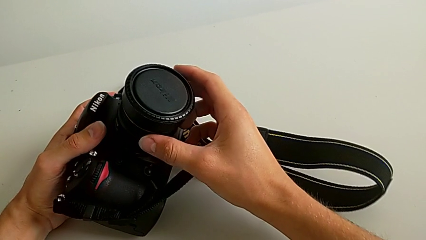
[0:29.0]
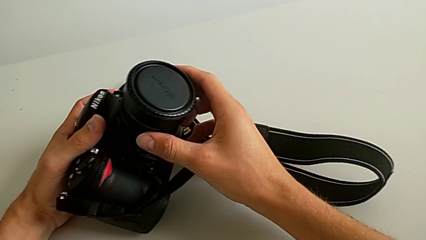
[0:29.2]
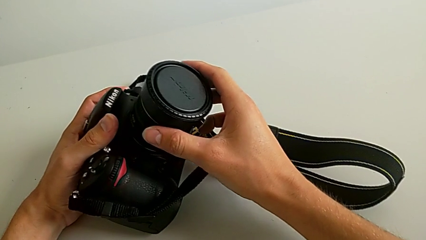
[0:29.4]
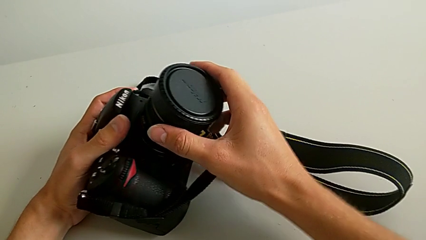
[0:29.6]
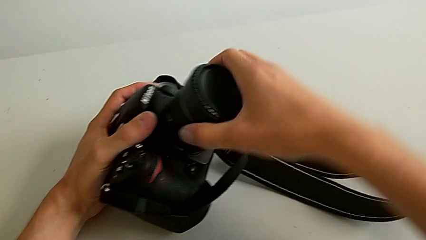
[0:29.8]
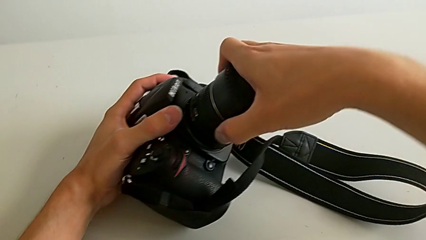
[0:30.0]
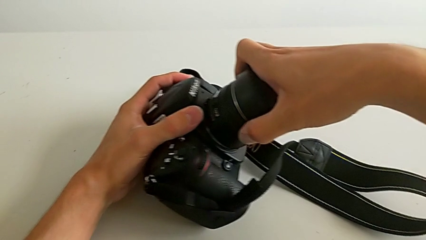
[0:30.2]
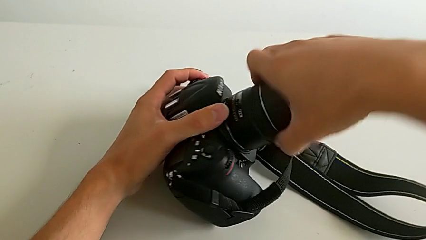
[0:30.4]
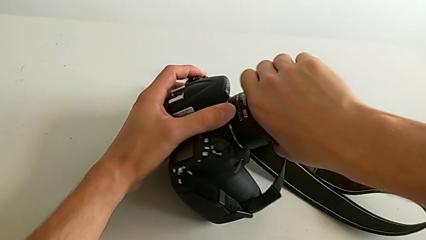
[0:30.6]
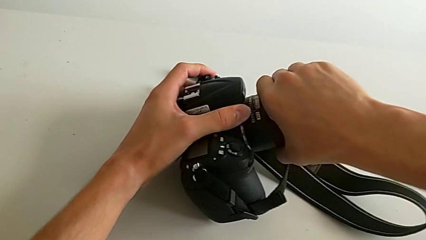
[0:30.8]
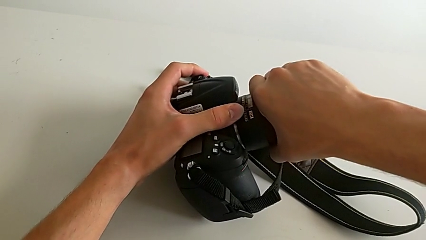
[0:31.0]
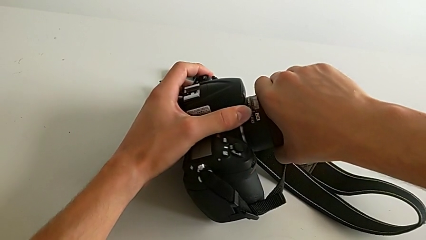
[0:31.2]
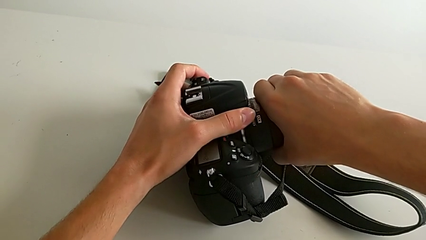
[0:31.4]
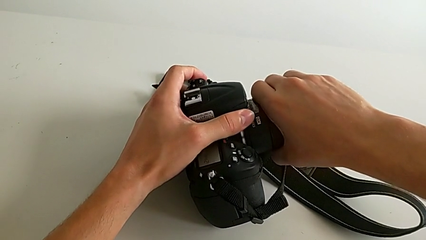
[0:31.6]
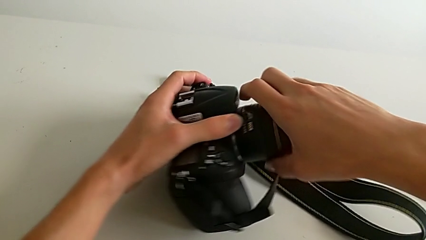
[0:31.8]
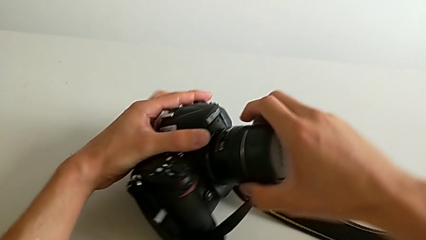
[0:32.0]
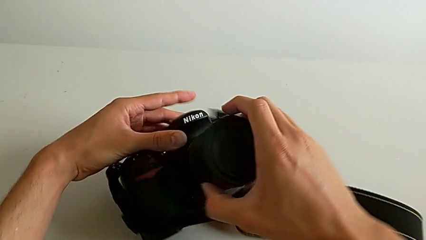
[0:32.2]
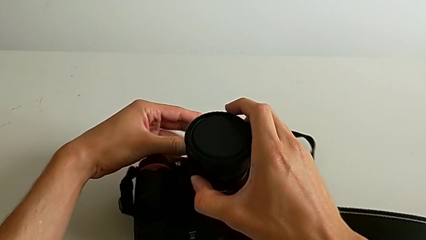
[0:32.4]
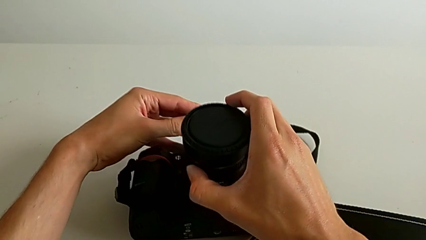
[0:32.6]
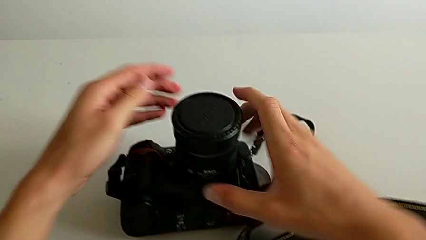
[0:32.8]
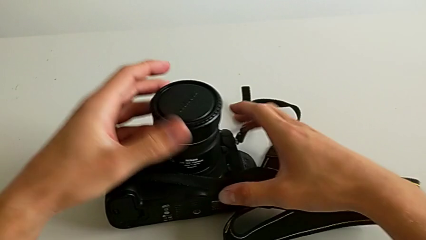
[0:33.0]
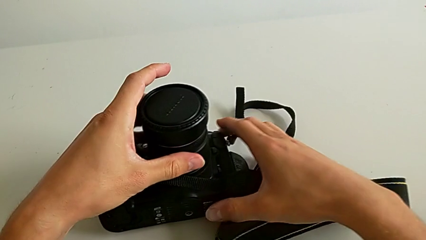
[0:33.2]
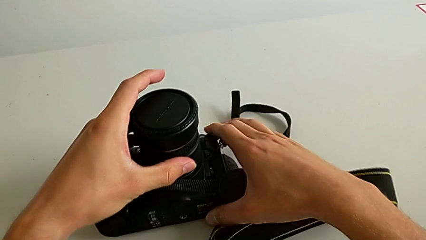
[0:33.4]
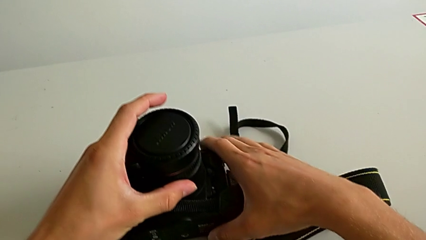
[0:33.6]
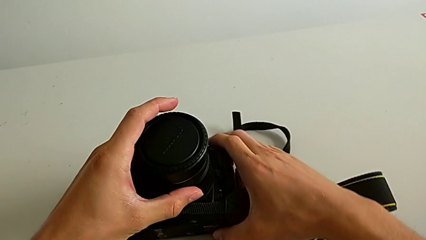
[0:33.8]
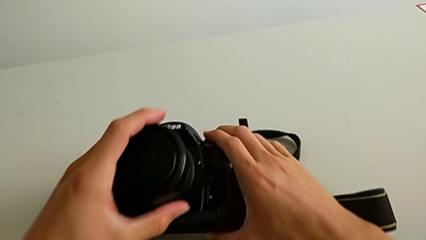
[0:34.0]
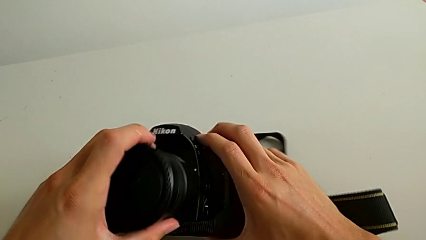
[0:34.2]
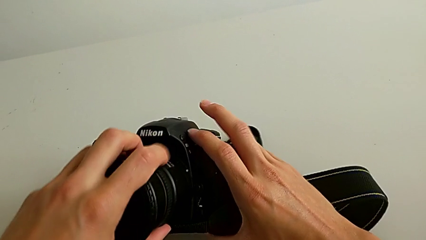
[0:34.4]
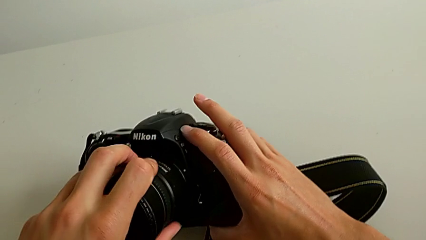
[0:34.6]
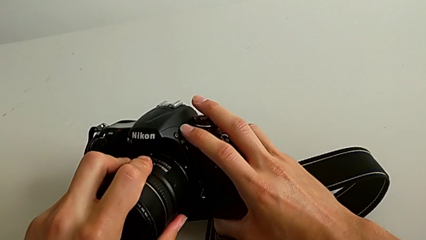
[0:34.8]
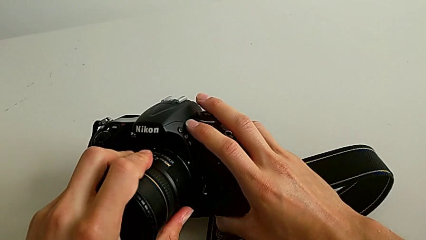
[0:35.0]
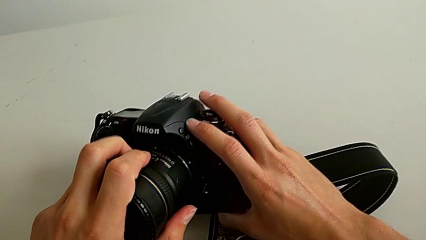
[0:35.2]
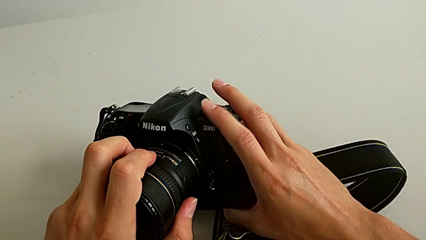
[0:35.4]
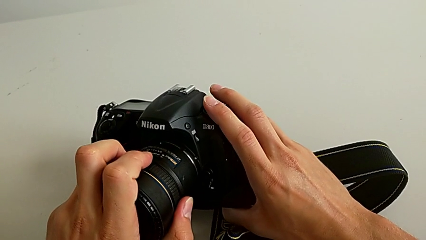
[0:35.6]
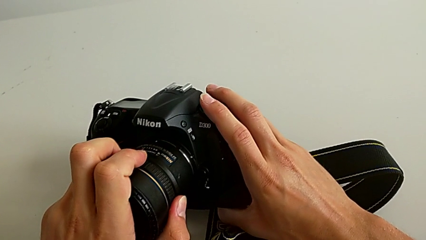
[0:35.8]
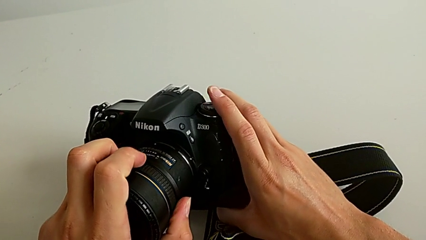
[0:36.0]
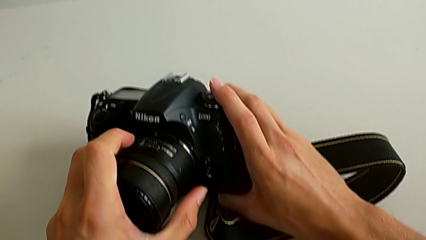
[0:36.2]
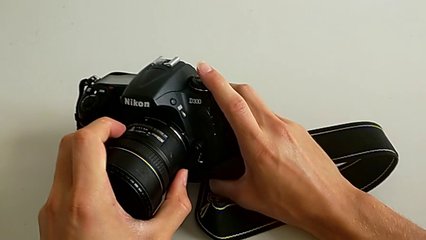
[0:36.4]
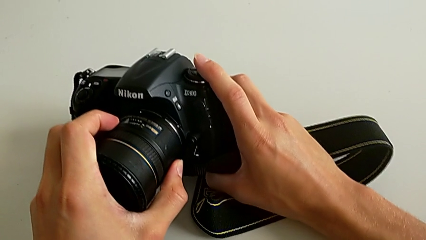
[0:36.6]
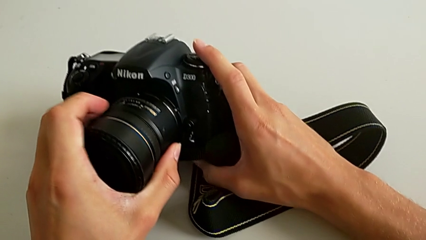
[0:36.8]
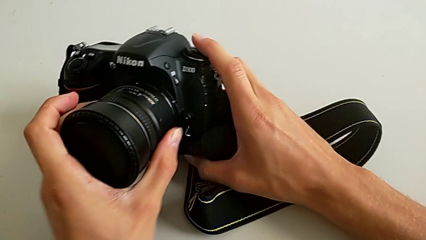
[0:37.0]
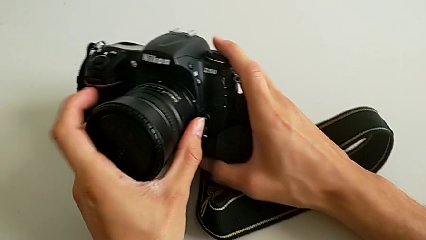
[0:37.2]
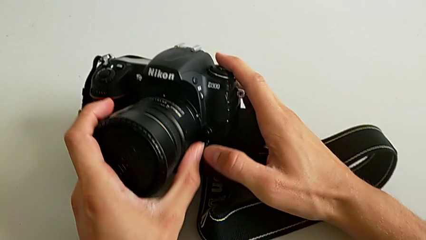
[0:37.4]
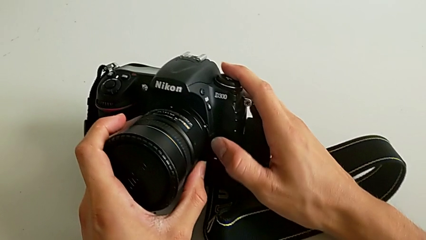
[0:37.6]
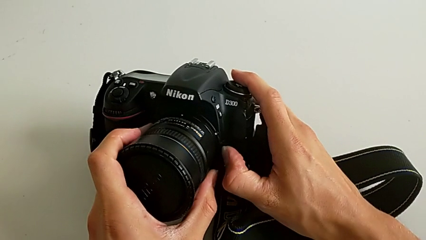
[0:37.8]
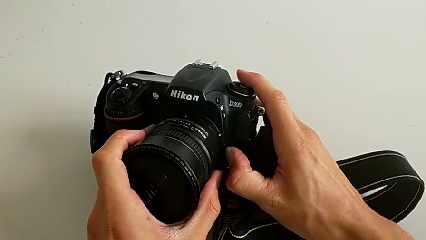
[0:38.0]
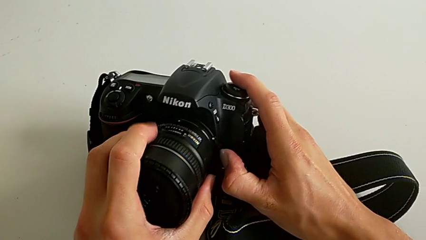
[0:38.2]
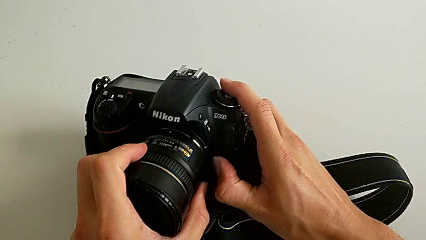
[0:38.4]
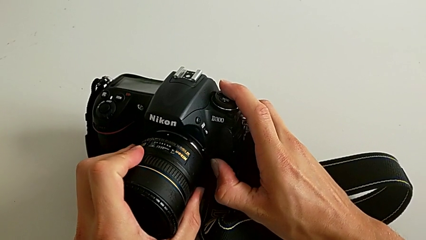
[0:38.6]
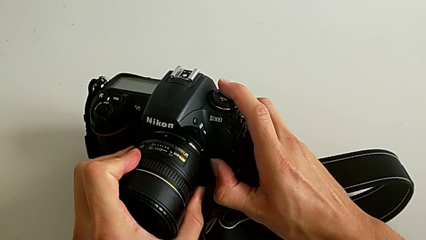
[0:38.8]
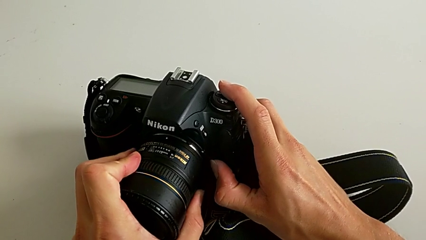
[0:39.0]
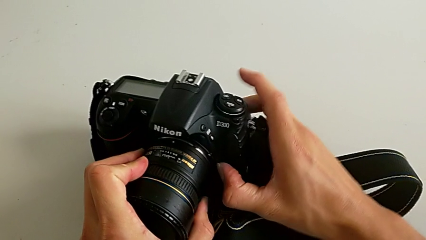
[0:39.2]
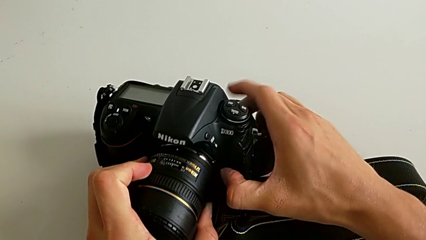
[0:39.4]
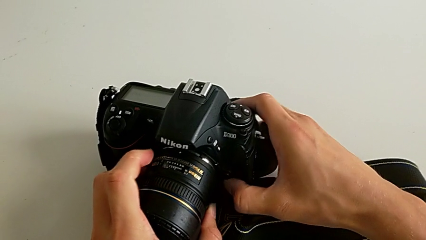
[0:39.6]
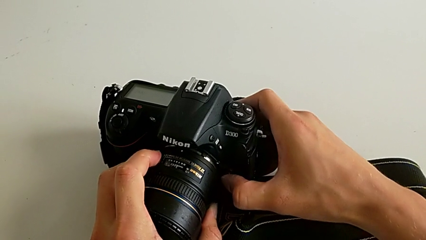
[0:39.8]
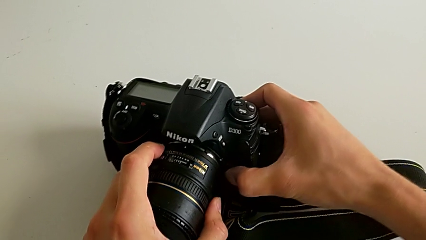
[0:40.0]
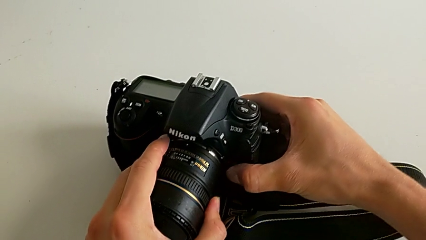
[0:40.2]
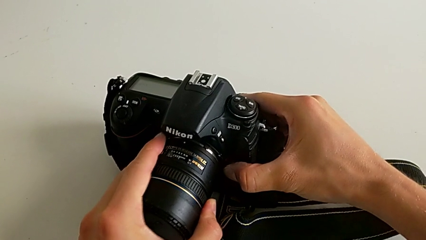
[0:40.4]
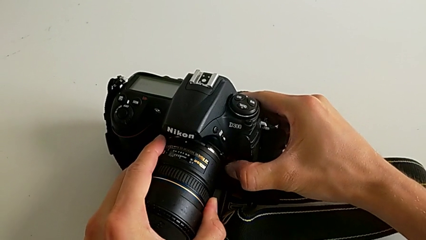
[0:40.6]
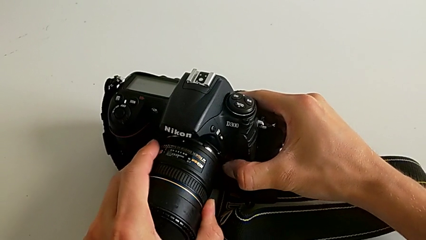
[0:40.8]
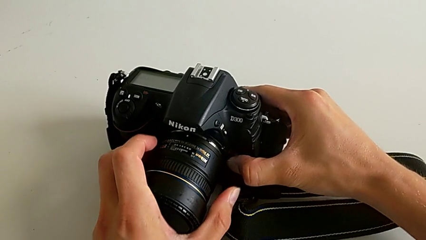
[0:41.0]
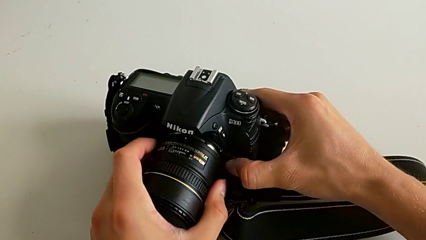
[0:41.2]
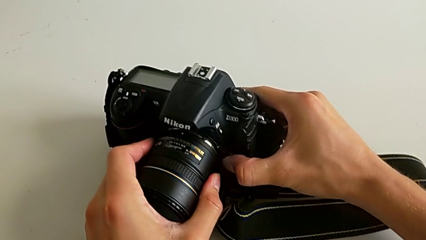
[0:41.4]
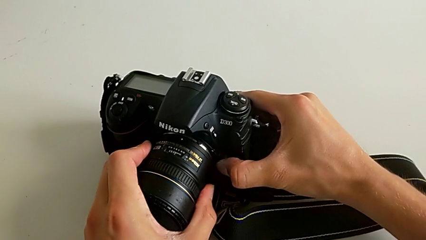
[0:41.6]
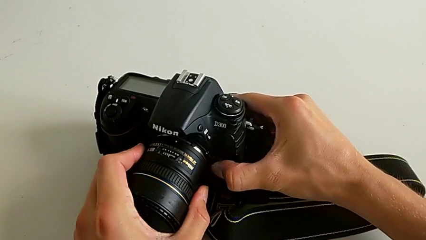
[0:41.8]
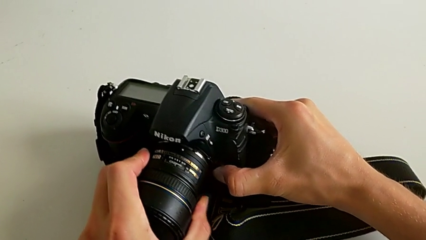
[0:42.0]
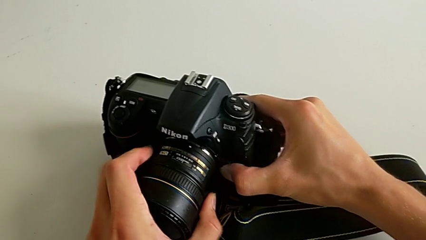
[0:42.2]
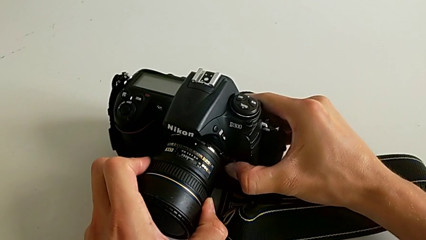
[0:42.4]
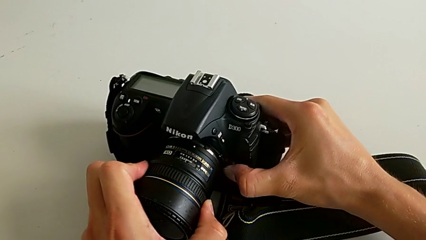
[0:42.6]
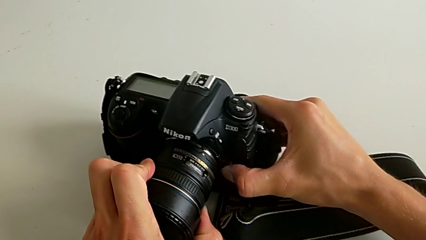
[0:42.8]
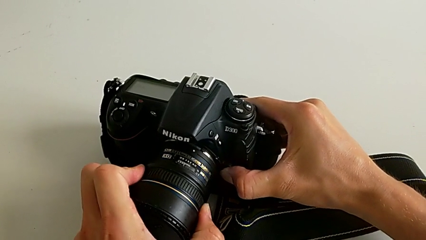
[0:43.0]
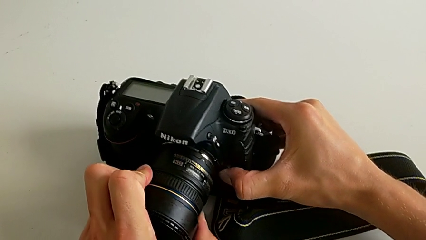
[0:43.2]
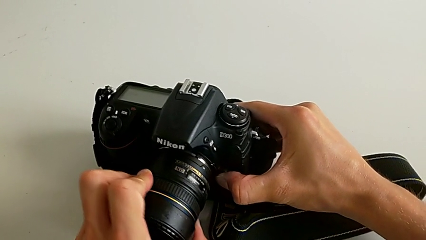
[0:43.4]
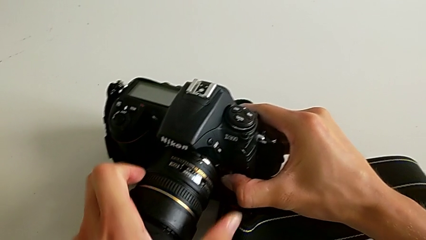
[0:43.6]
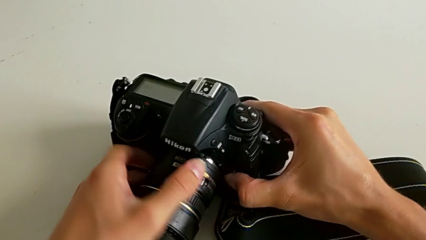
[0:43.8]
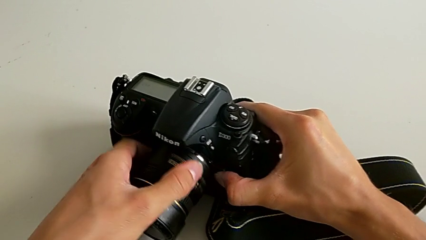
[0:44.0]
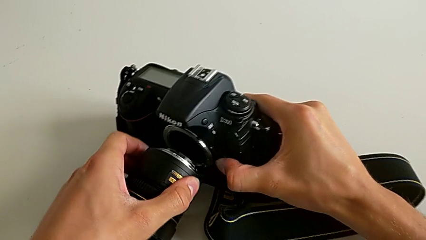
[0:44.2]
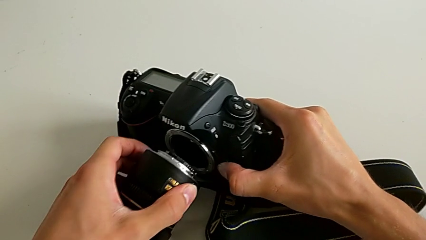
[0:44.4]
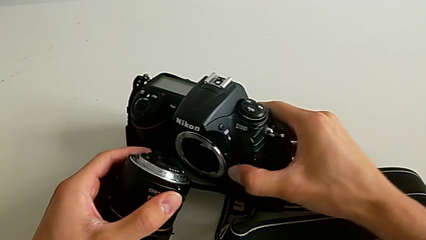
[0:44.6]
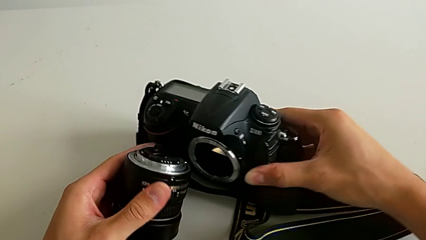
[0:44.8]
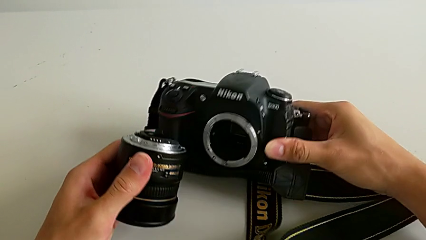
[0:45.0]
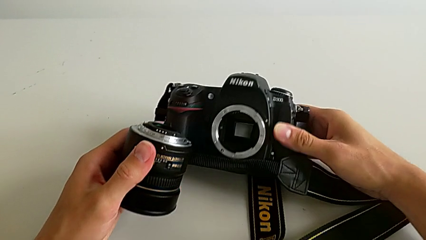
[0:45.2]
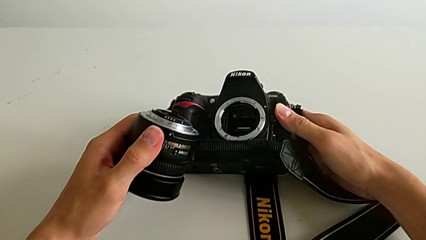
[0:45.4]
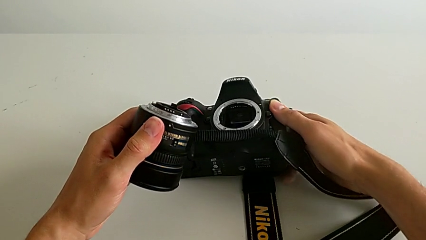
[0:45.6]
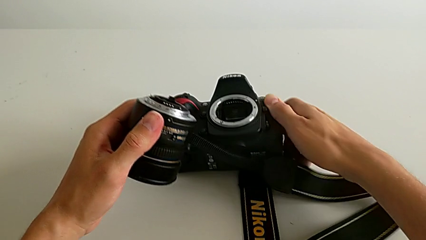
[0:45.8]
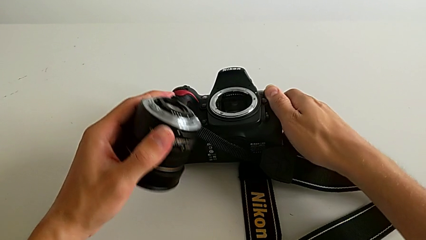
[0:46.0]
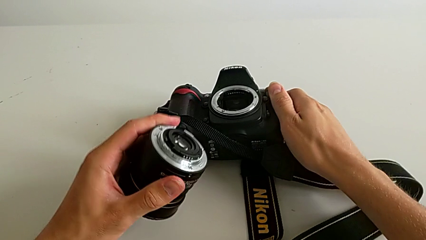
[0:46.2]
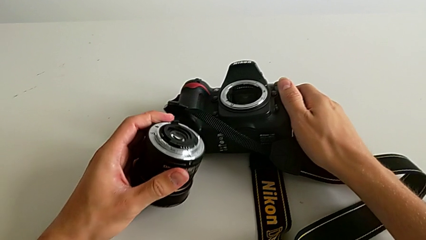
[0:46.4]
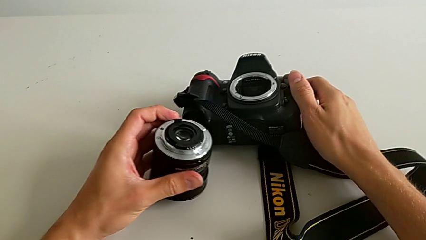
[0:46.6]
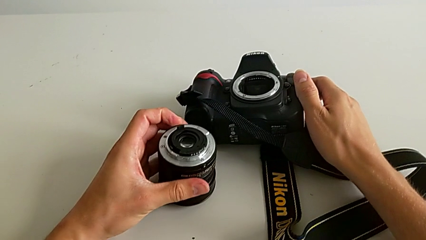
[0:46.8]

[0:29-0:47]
The camera wearer is detaching the lens of the DSLR. They wrongly hold the lens, place the DSLR, press the button, rotate the lens and place it.
